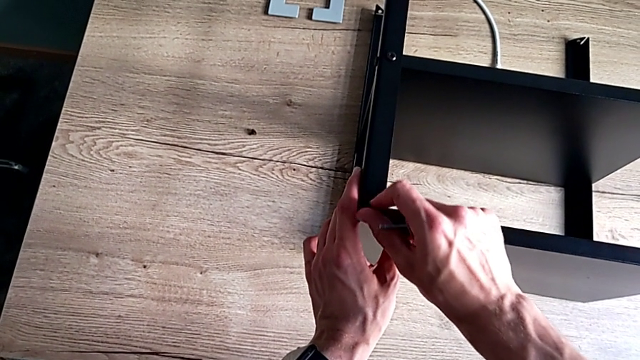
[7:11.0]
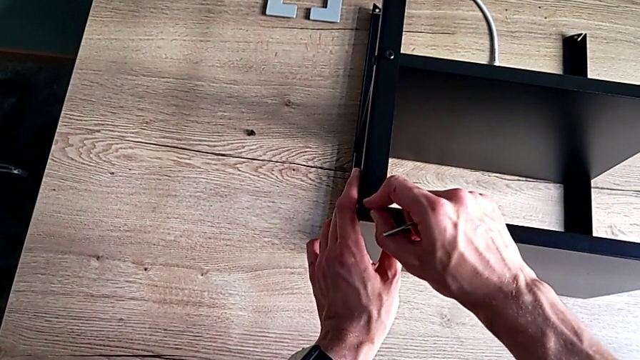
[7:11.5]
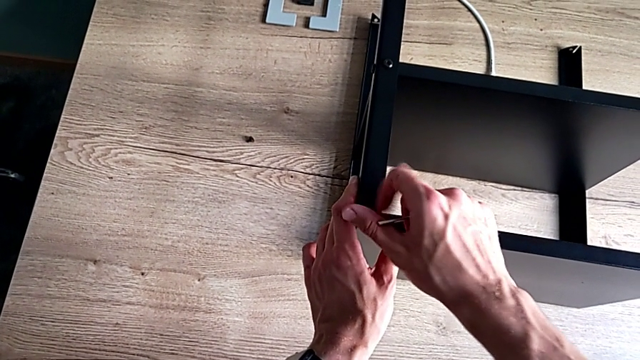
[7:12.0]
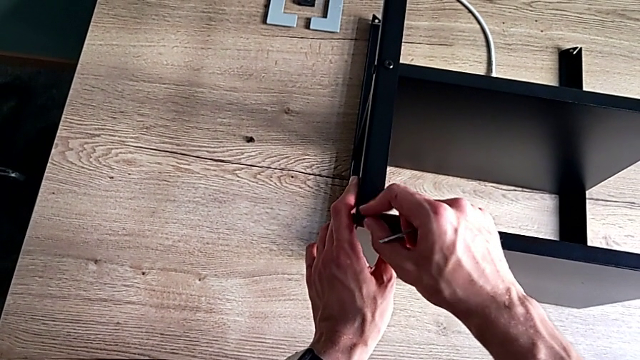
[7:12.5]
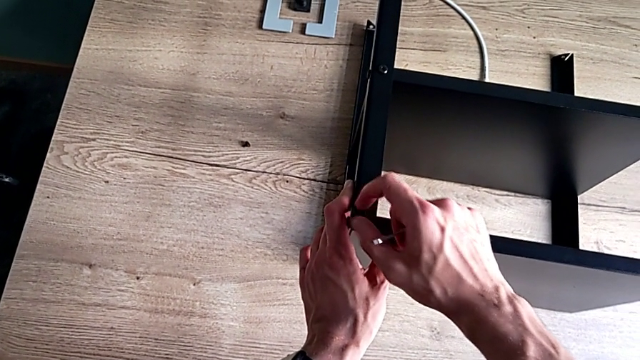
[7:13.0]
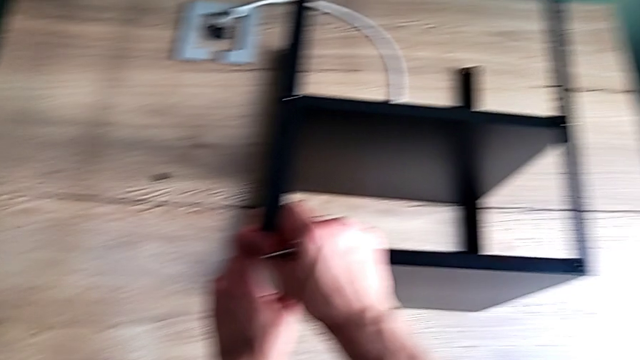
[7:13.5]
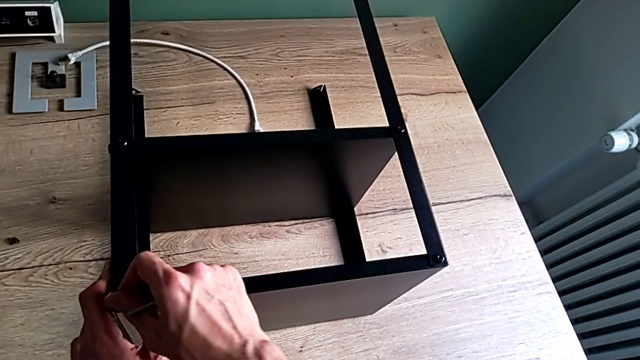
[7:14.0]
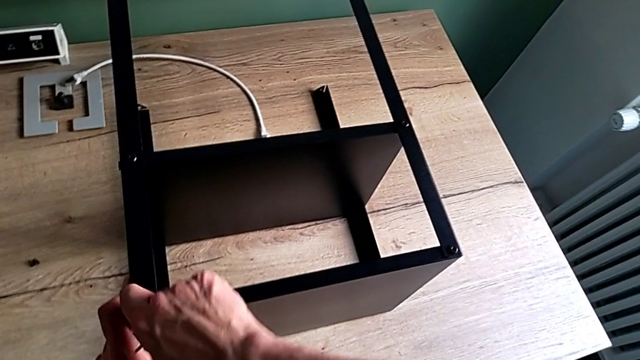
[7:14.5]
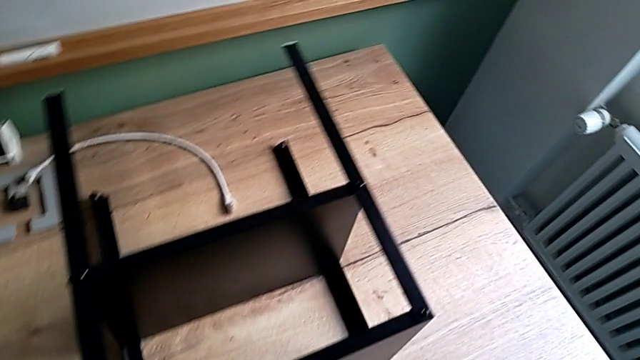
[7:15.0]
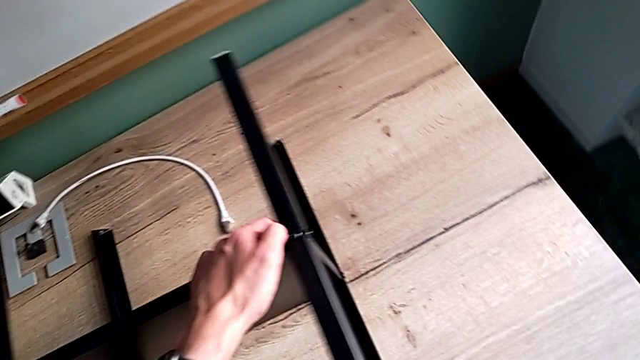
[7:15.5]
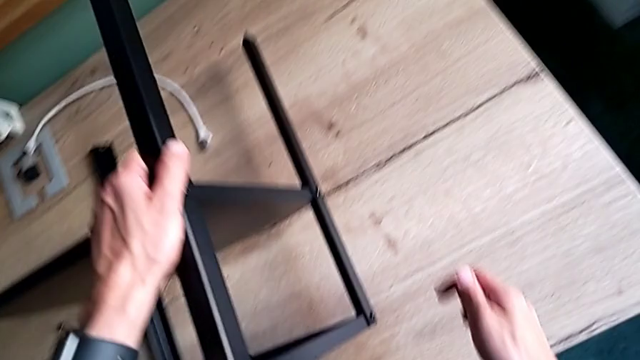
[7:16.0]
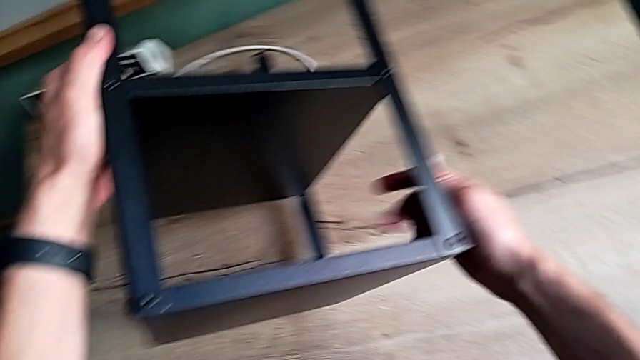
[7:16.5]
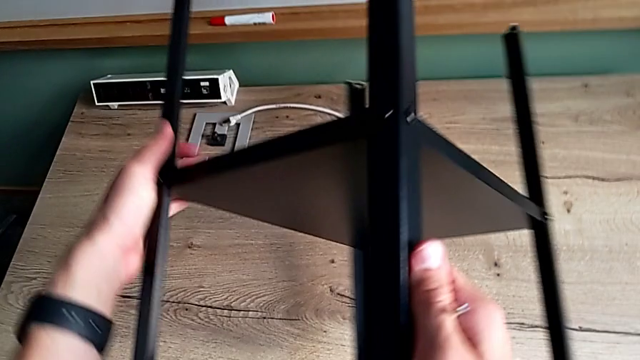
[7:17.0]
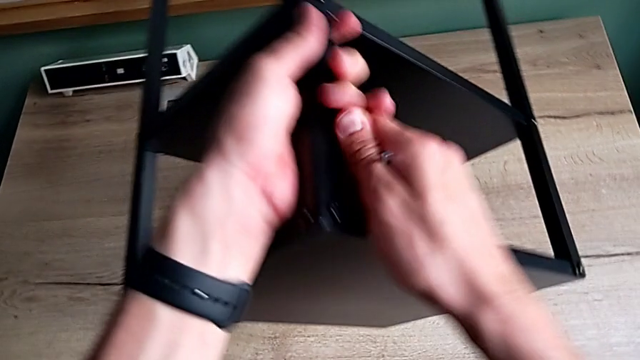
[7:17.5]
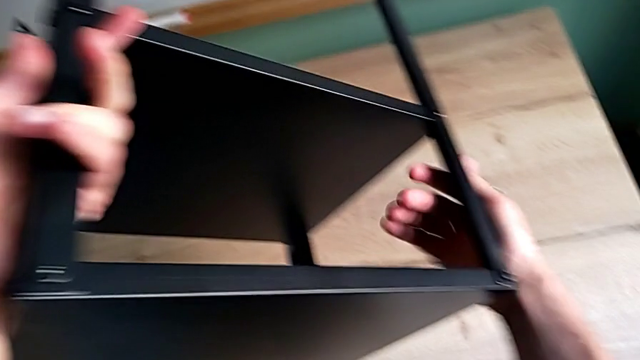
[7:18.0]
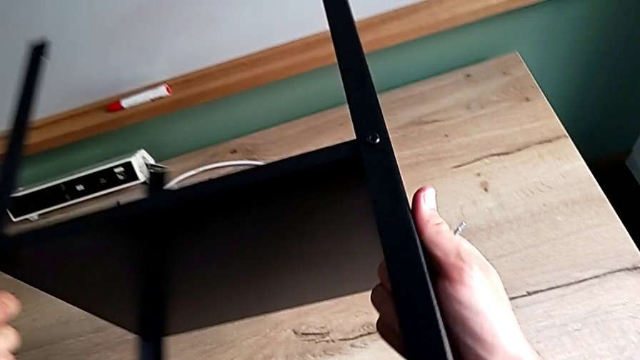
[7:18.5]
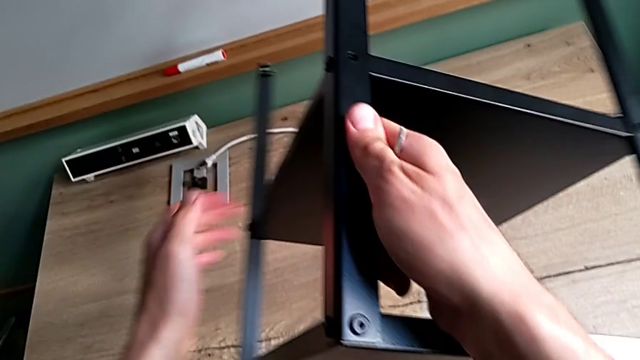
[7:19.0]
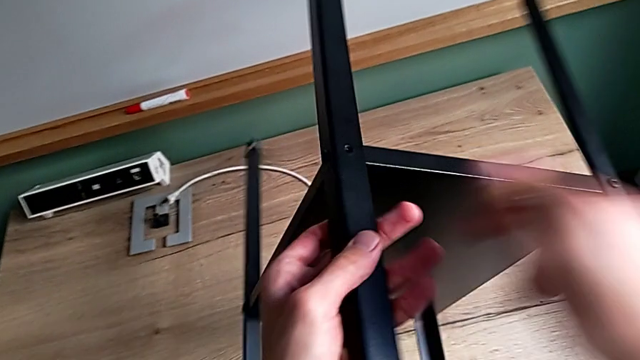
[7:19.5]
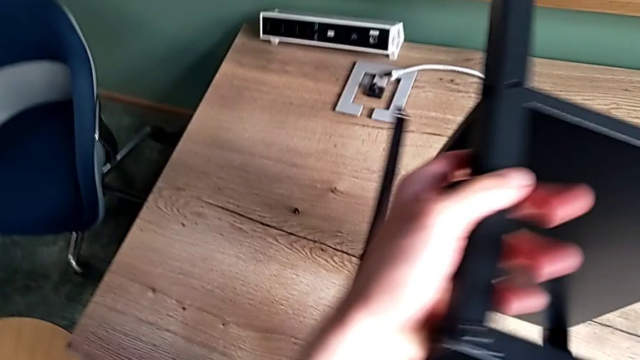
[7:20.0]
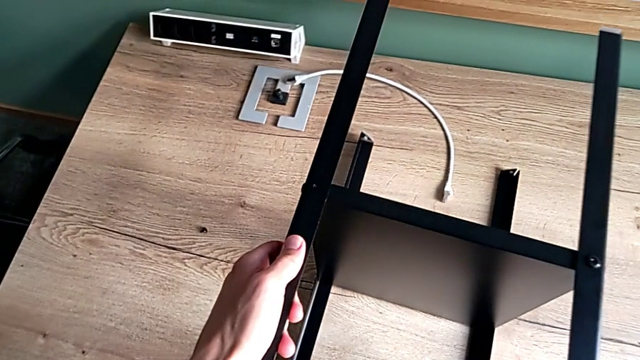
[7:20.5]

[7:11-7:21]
The camera wearer is screwing the last screws into the table. They screw the hex socket head and rotate the nightstand.

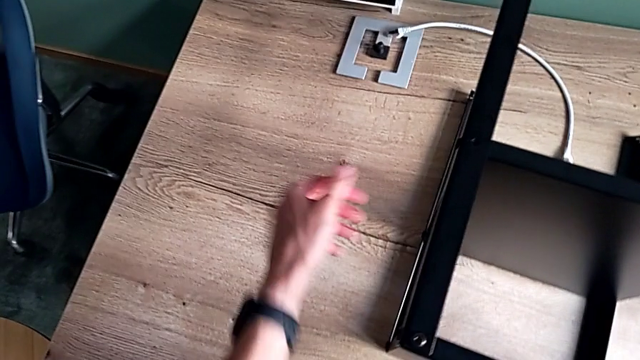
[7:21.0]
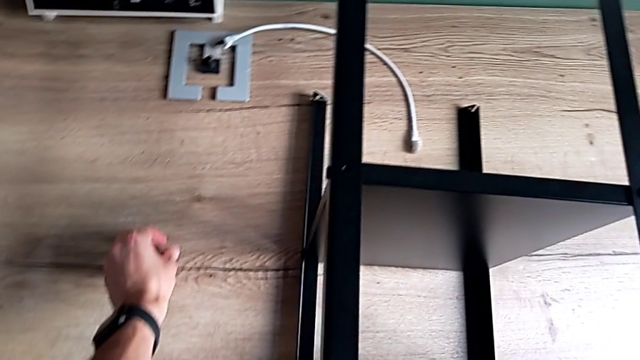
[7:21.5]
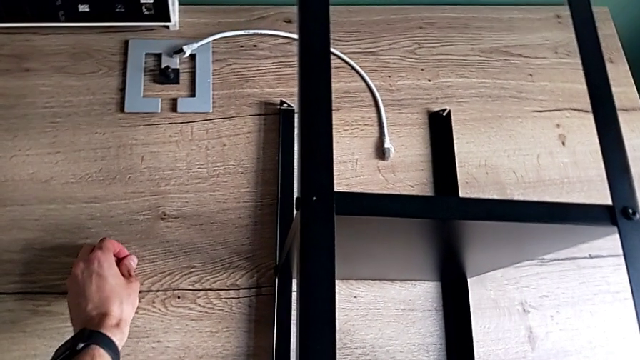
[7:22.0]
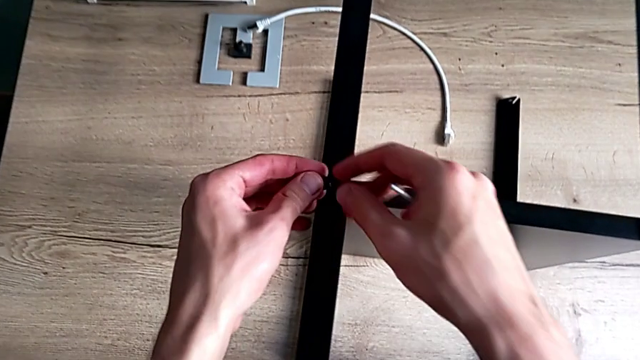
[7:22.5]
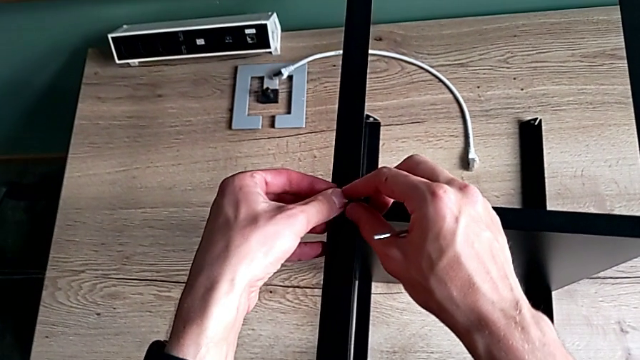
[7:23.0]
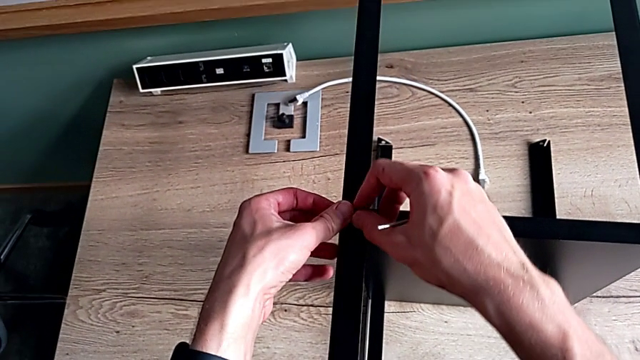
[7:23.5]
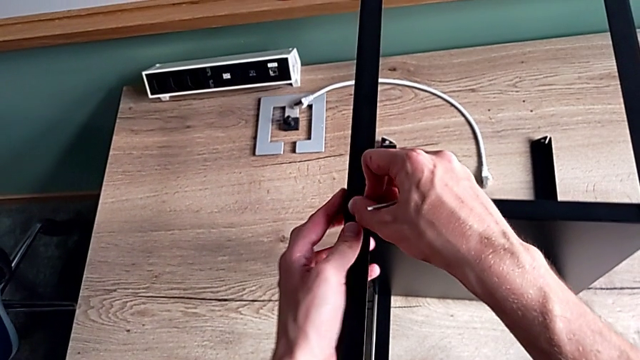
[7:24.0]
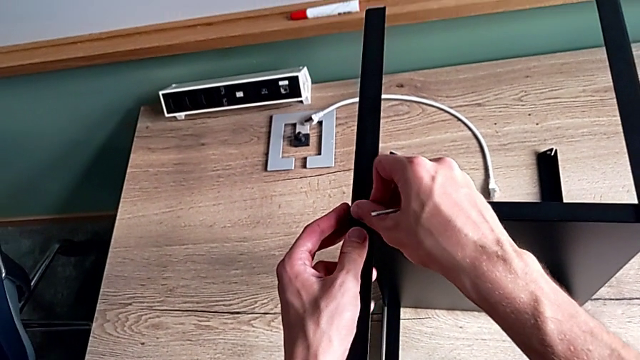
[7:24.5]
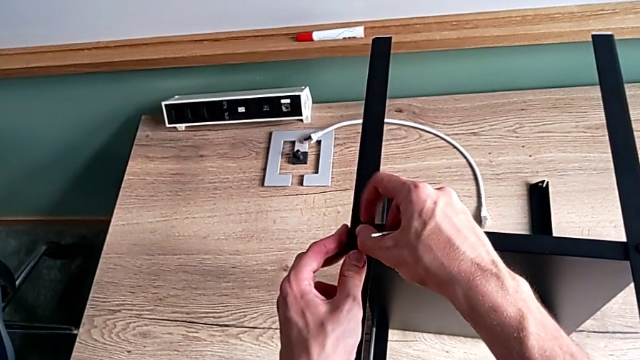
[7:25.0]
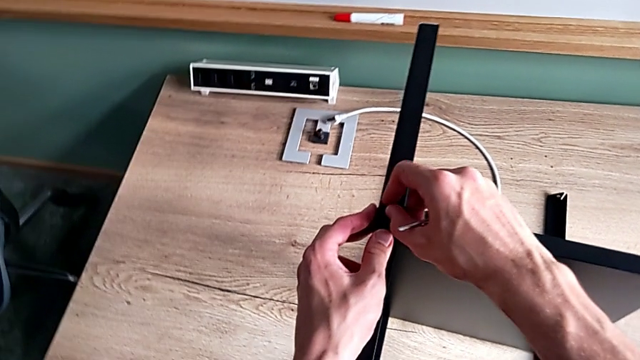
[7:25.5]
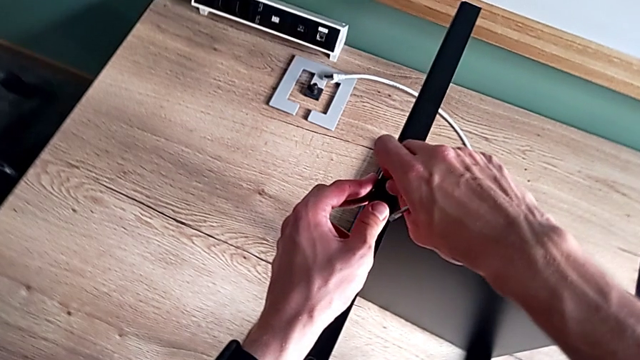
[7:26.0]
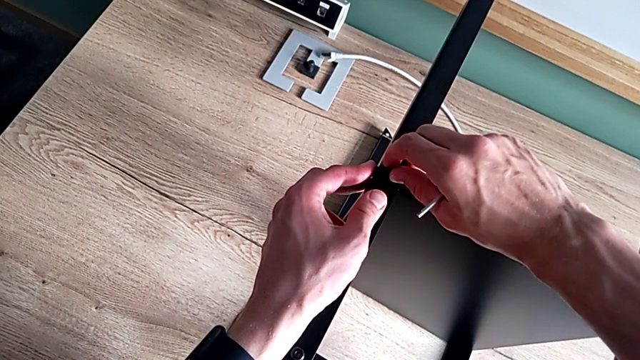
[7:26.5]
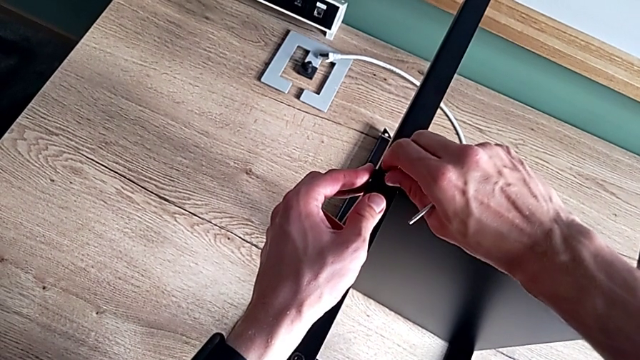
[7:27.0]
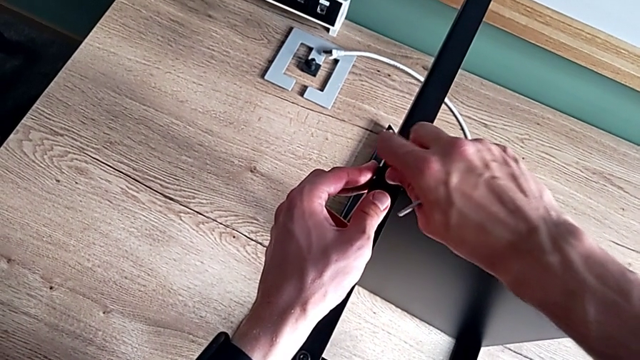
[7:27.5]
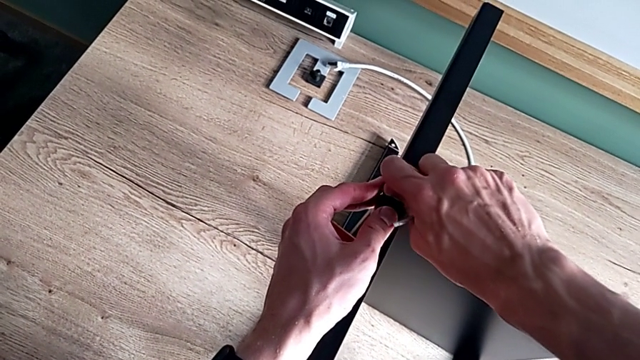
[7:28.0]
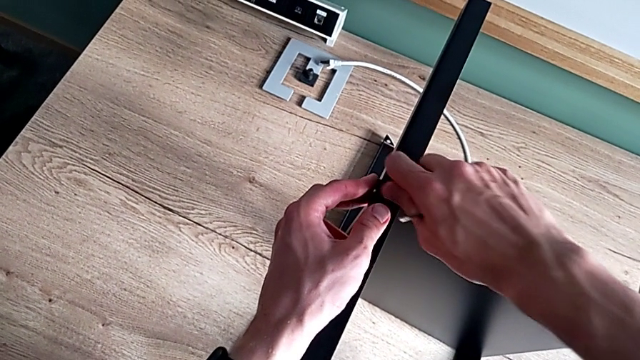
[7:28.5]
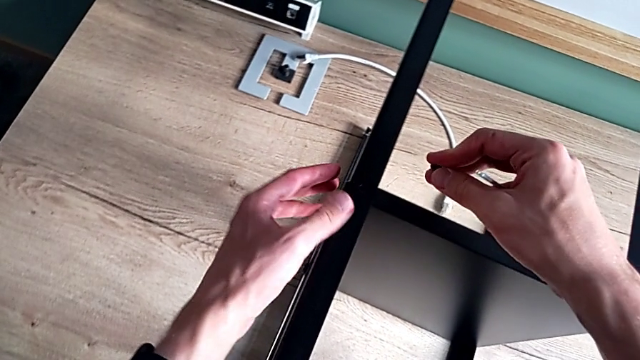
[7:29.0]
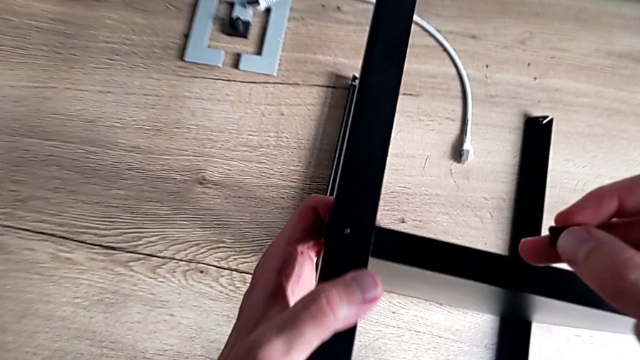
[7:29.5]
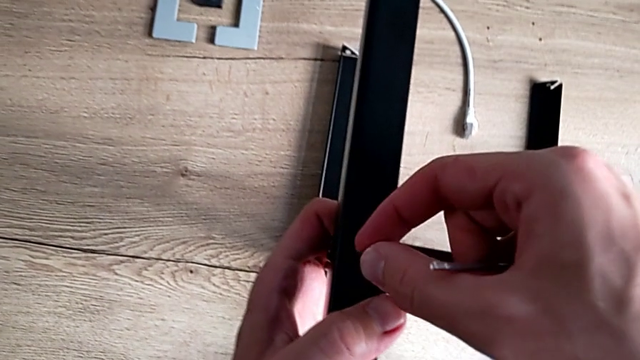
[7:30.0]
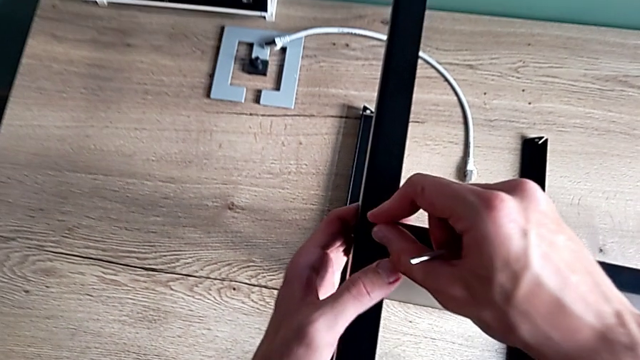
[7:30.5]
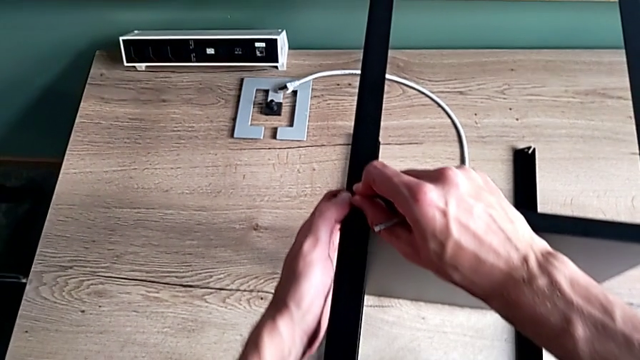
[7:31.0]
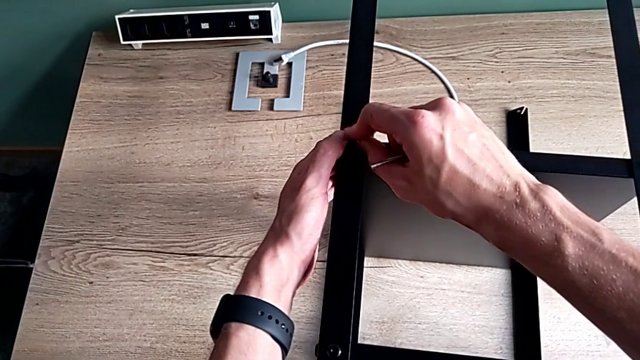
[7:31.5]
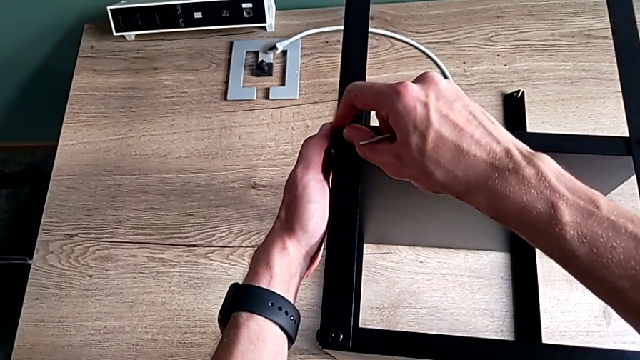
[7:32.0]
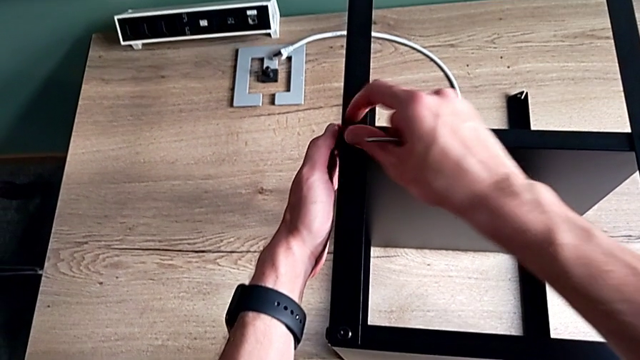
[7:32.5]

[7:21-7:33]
The camera wearer is screwing the last screws into the table. They grab the hex socket head, insert it, screw it, withdraw it, insert it and screw it.
